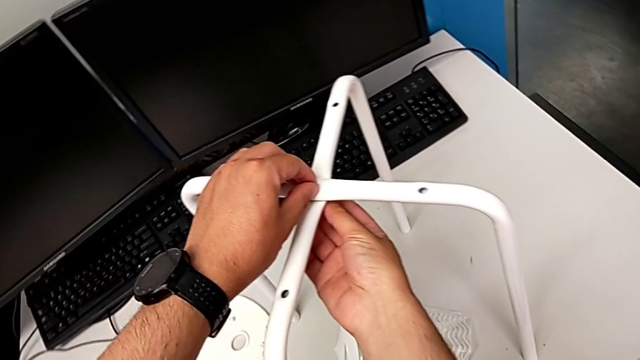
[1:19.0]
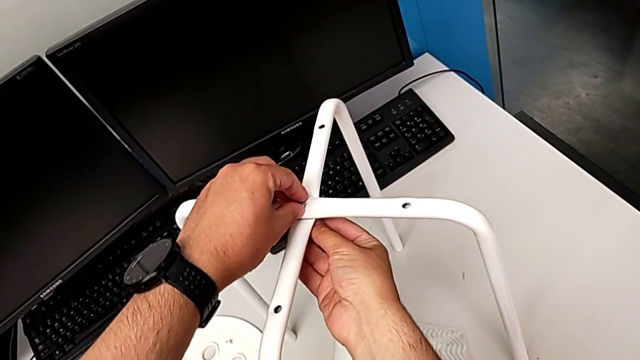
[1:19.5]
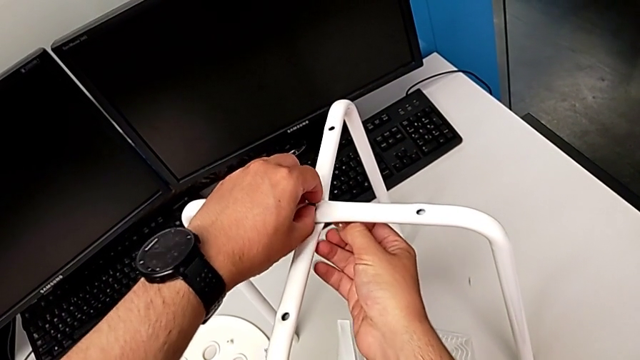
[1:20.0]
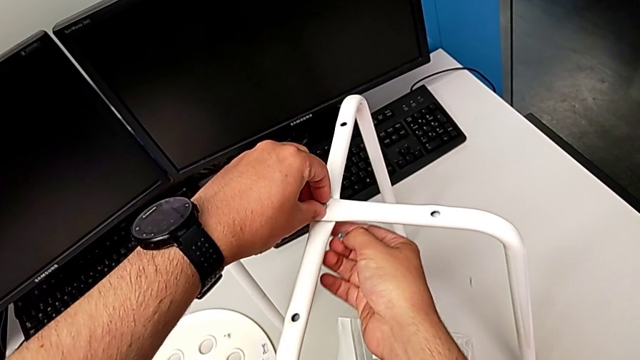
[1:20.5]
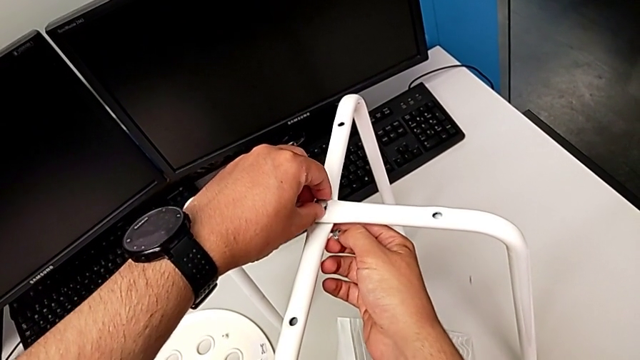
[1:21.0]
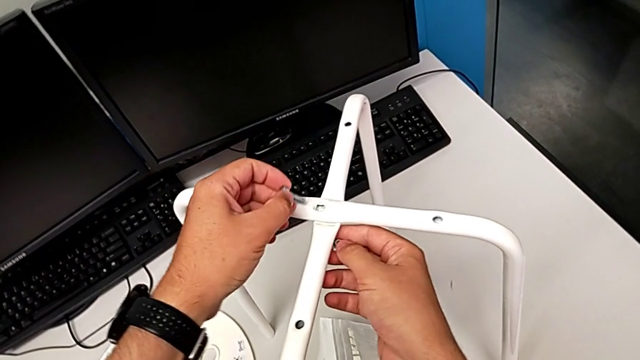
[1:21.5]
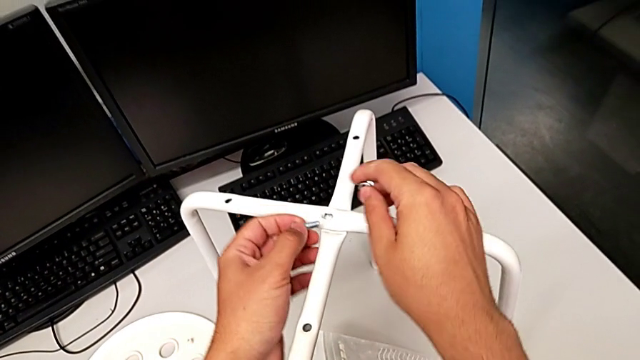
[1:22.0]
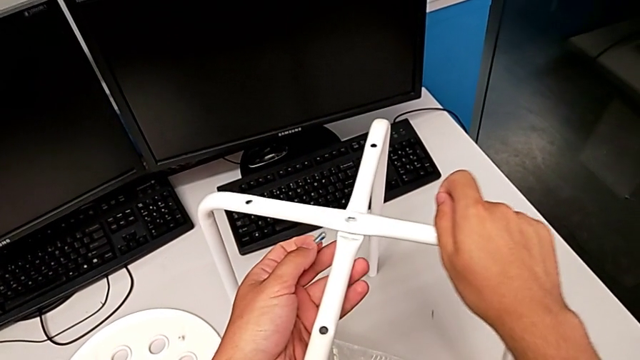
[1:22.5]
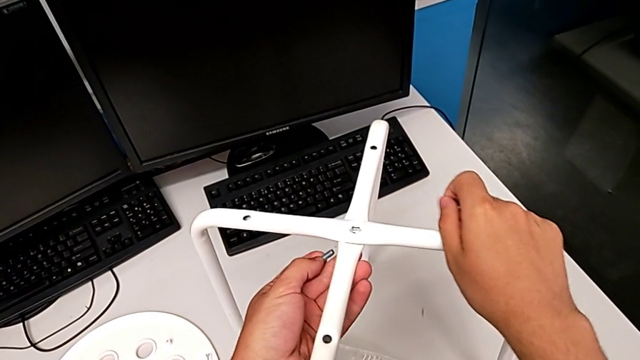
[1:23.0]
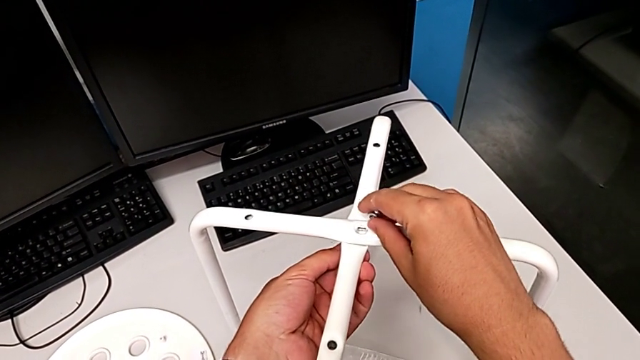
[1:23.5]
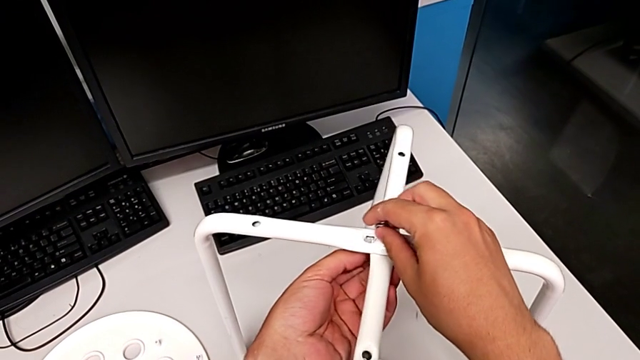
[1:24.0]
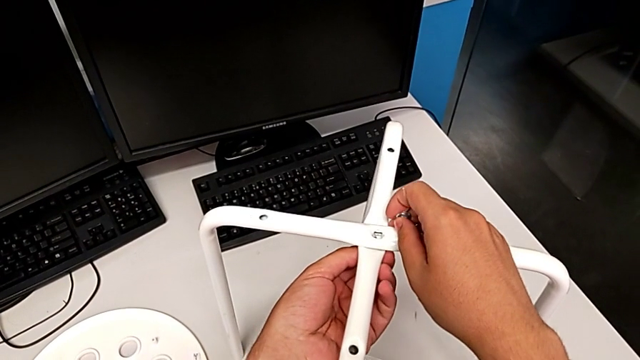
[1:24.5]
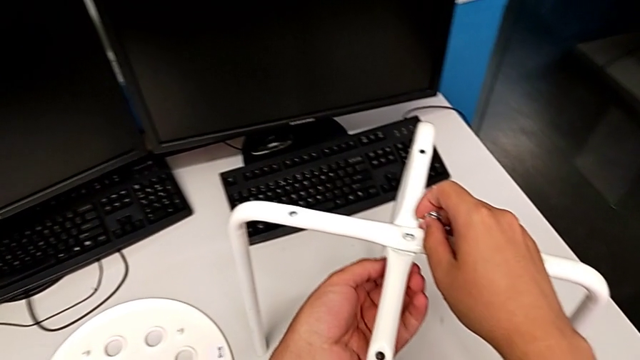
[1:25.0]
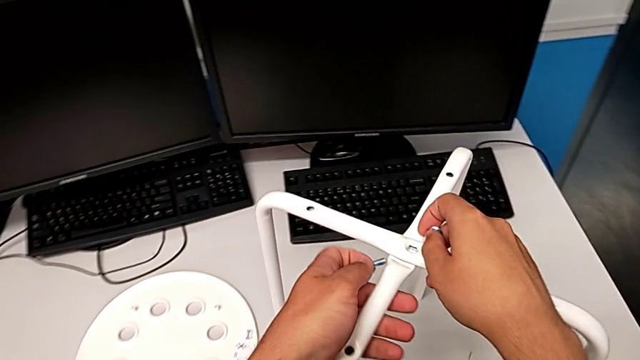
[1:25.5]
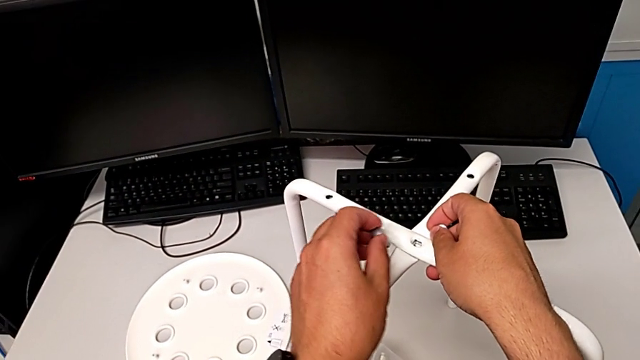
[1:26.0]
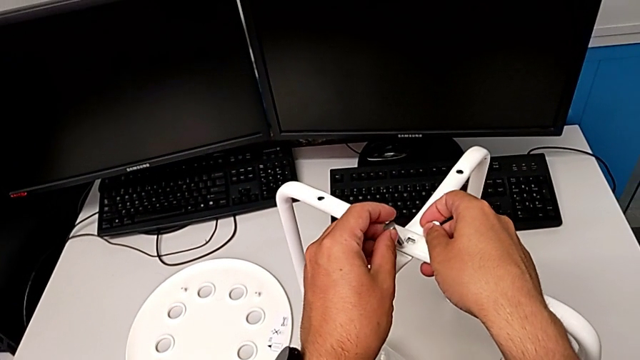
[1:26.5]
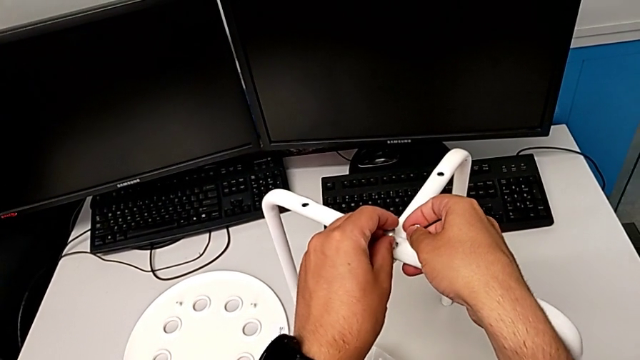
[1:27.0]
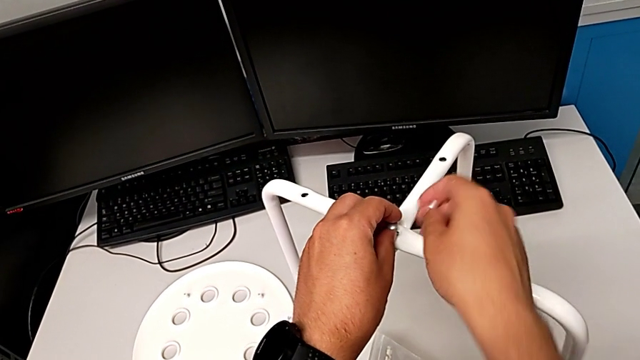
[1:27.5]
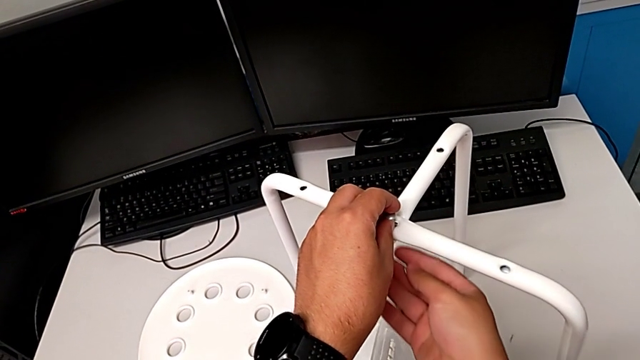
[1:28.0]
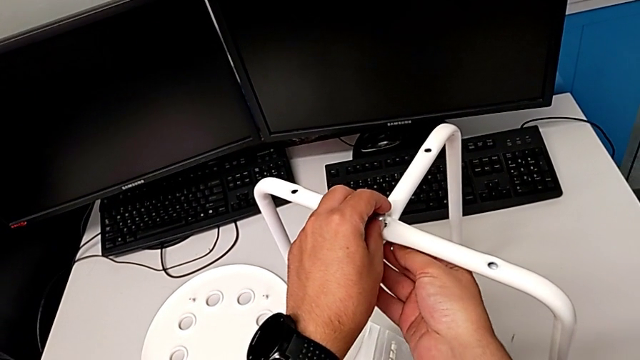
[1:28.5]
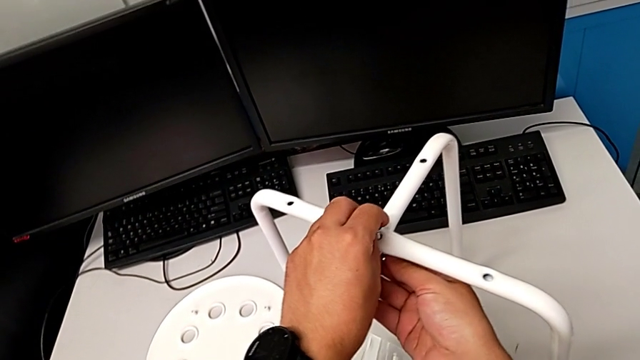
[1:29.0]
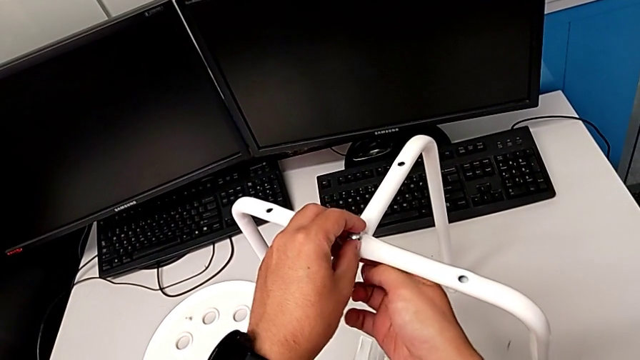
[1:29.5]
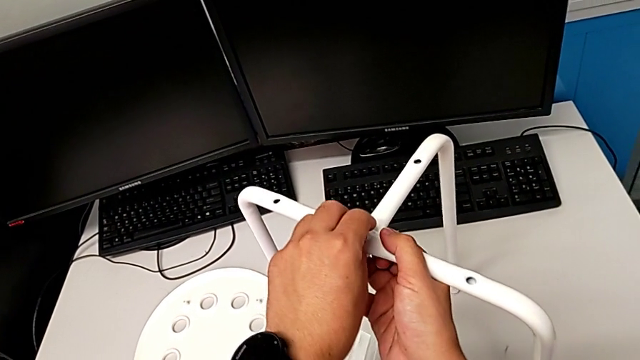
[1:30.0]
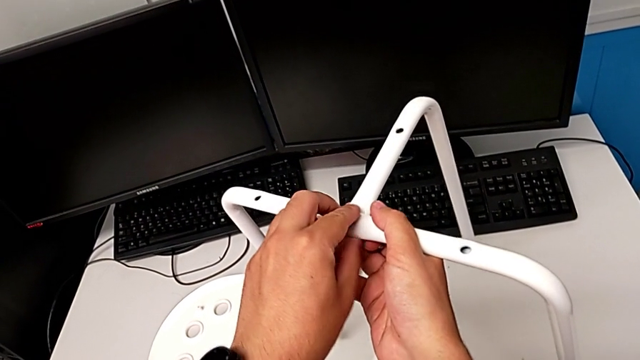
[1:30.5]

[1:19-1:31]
The camera wearer is screwing the middle screw on the leg. They wrongly insert the hex nut, withdraw the bolt, align the leg, and wrongly insert the bolt and insert the hex nut.

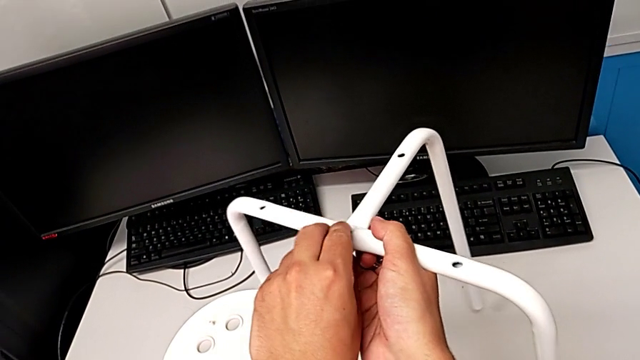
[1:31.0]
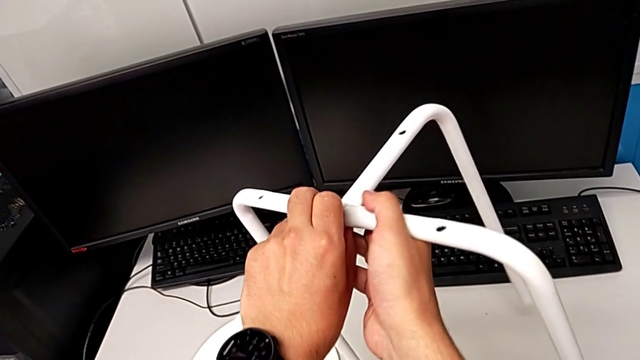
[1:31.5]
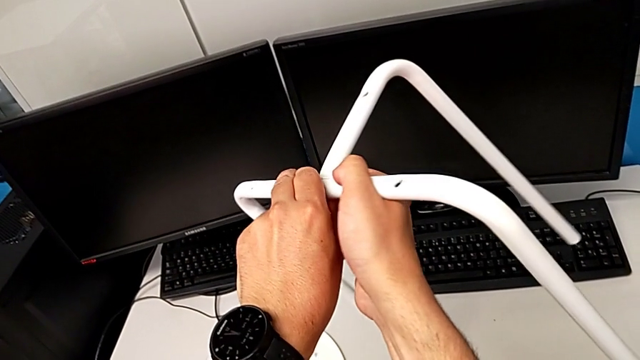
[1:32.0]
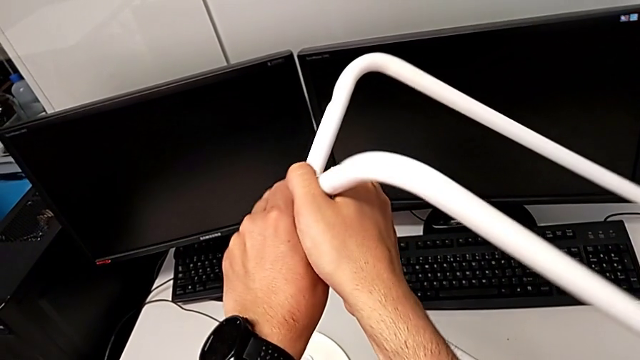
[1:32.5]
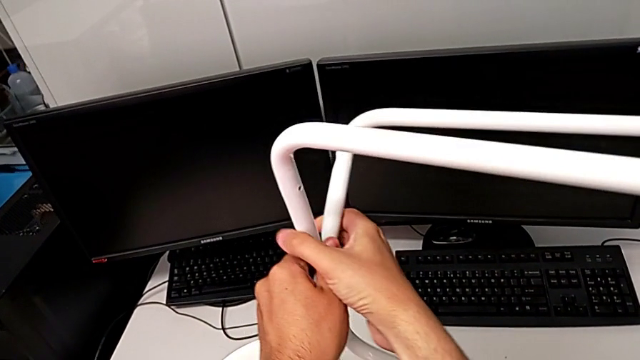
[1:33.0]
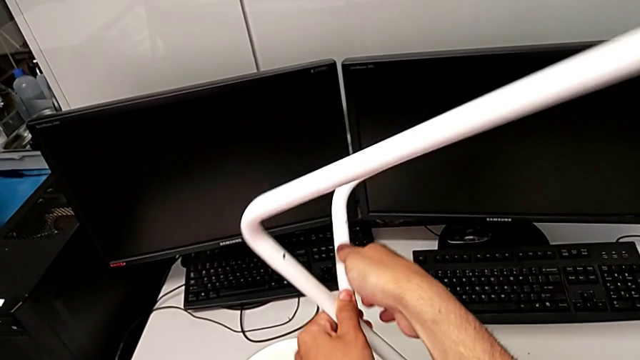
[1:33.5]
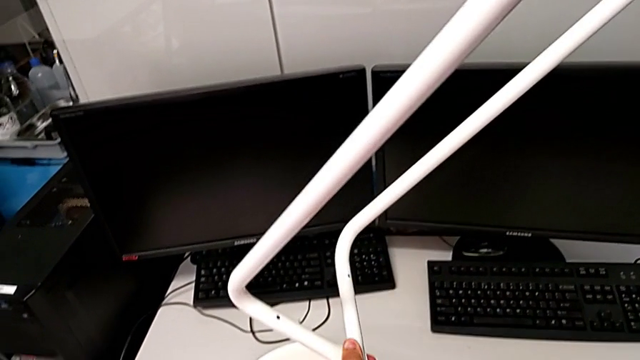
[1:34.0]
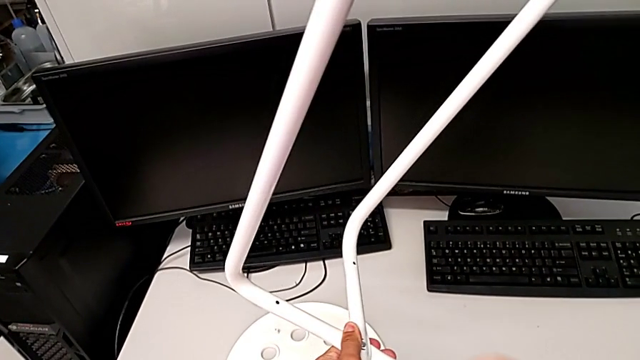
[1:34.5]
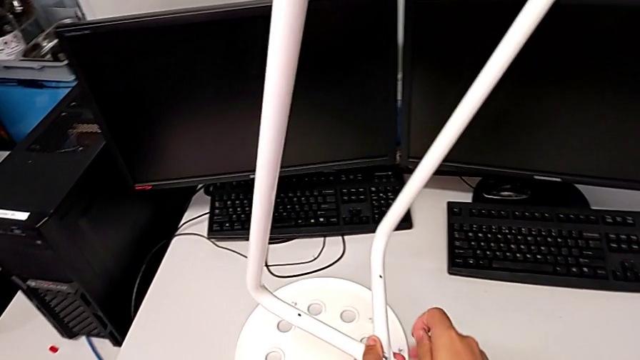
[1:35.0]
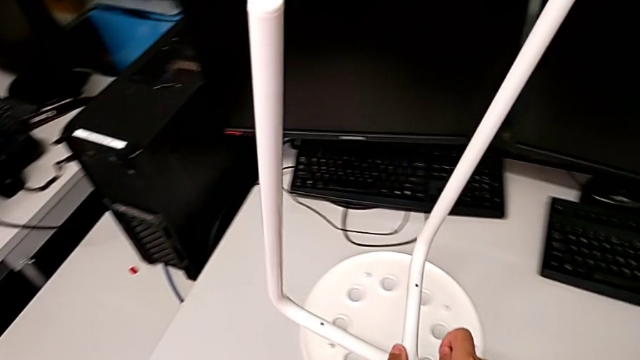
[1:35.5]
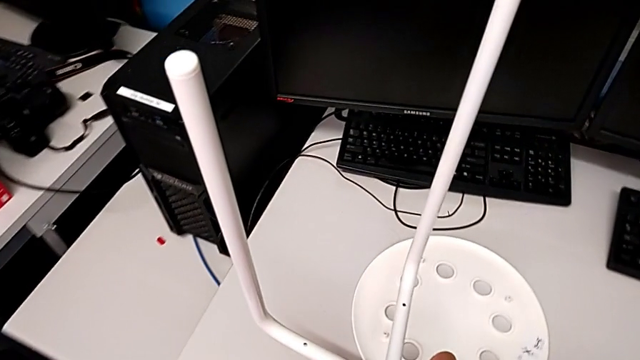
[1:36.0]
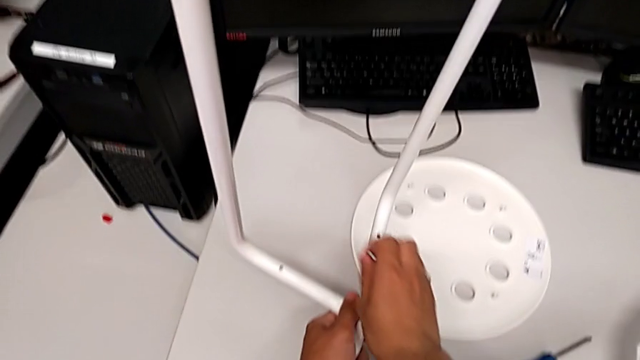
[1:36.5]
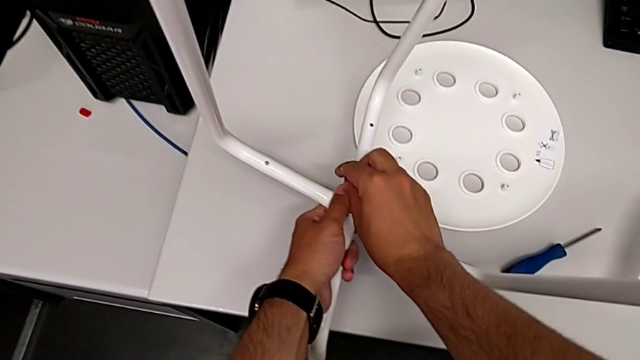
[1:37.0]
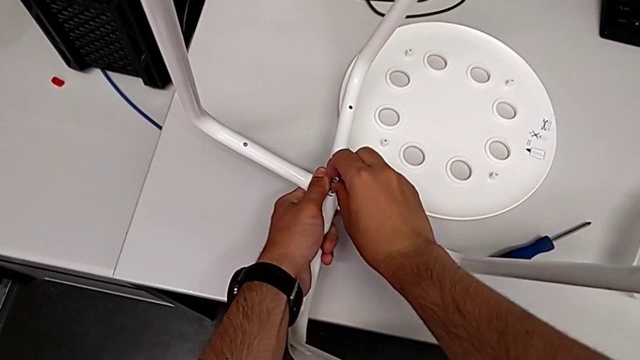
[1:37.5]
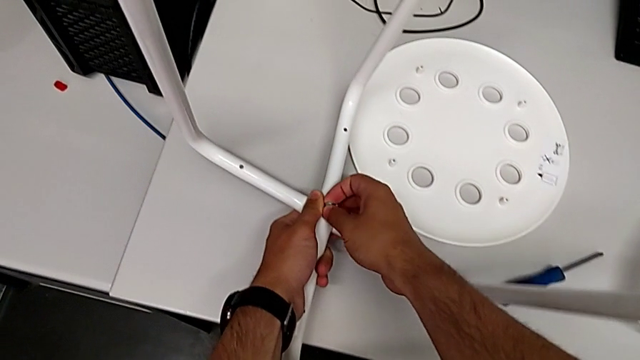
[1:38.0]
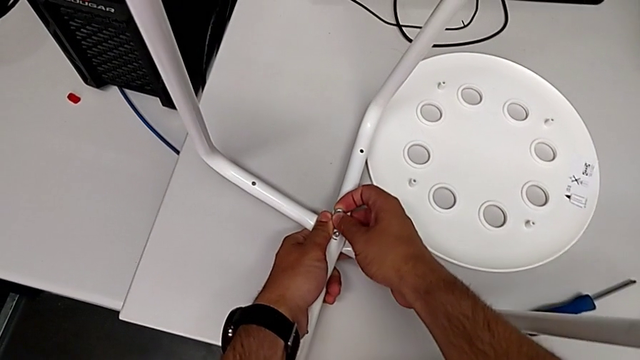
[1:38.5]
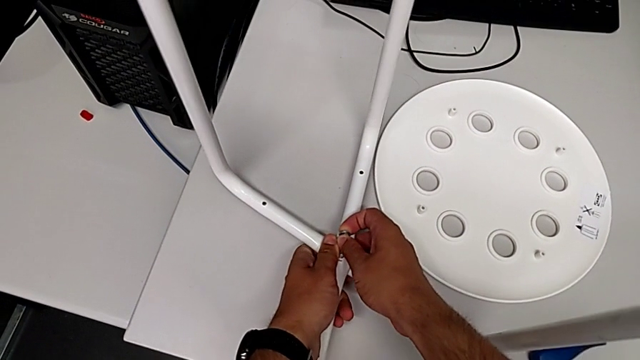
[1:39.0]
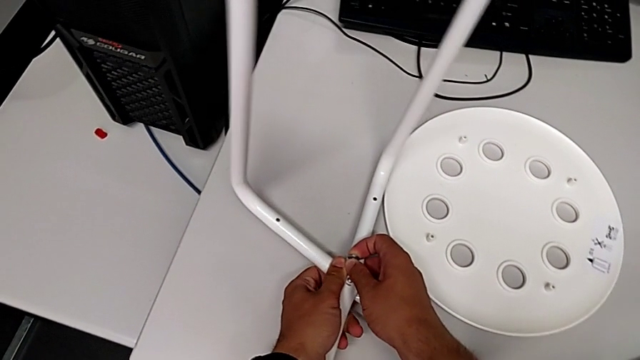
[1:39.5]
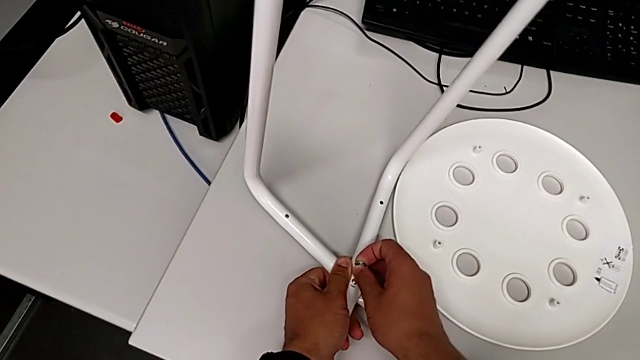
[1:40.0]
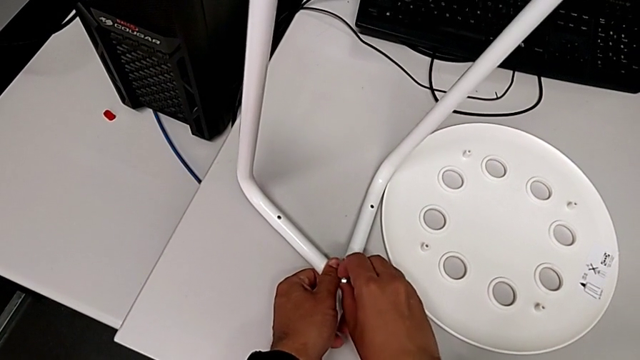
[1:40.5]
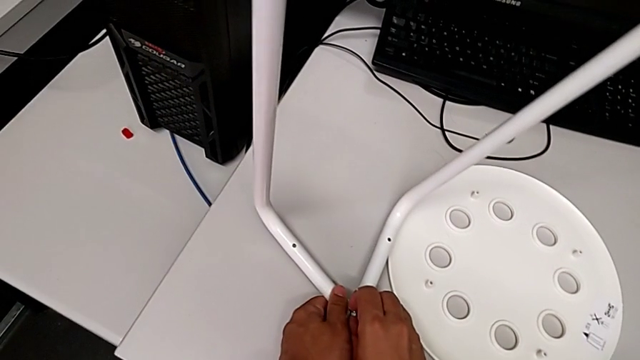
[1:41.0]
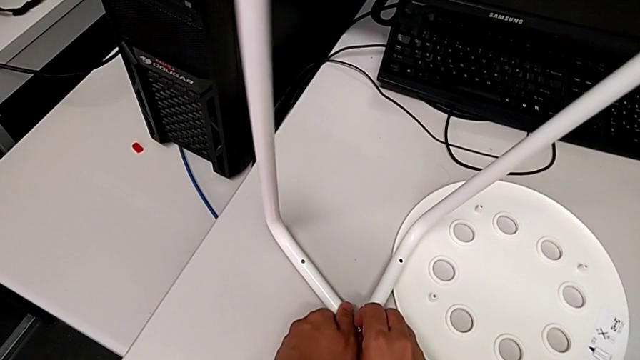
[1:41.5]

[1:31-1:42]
The camera wearer is screwing the middle screw on the leg. They rotate the leg and begin to insert the hex nut with the right hand.
